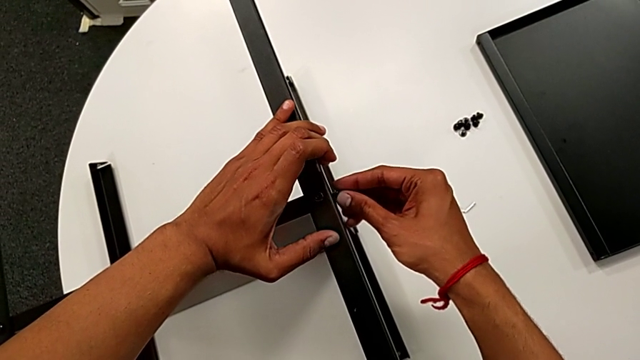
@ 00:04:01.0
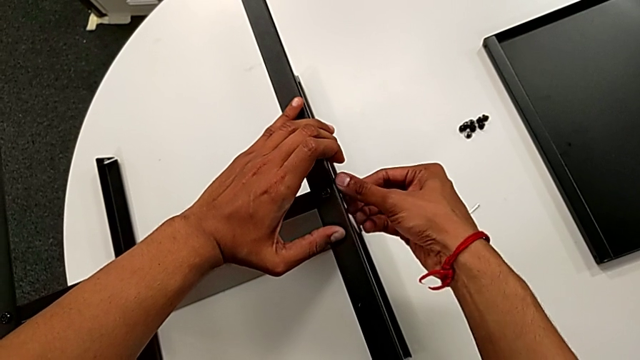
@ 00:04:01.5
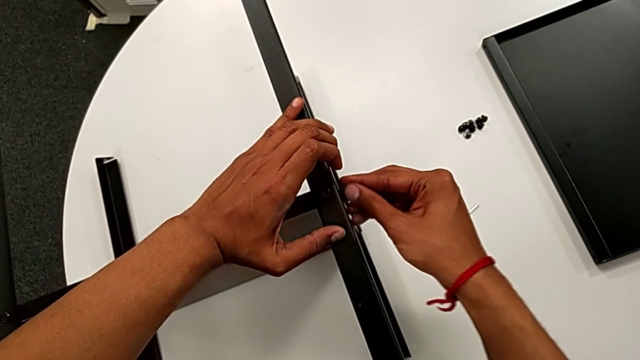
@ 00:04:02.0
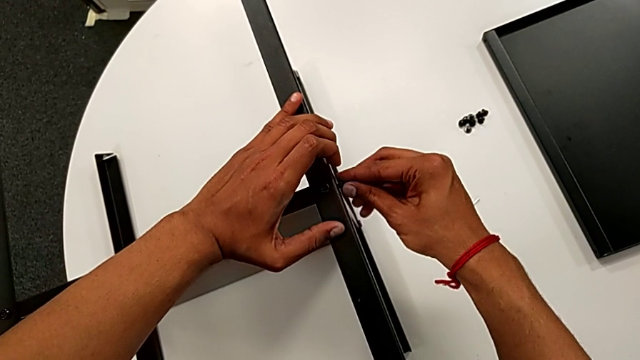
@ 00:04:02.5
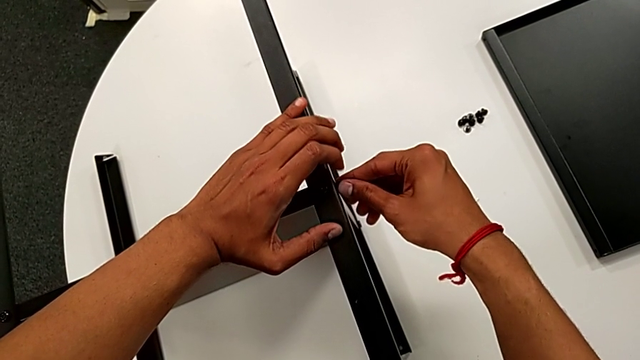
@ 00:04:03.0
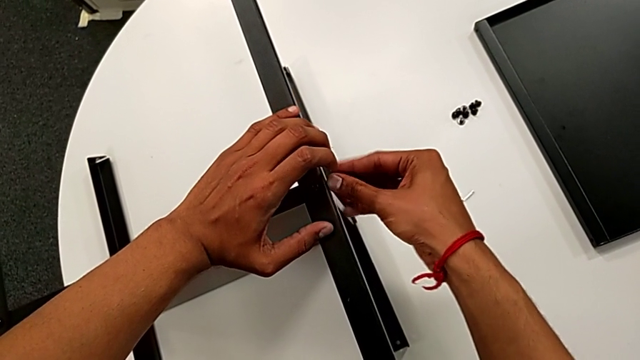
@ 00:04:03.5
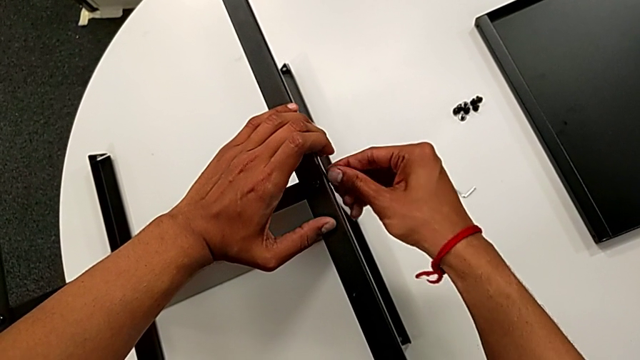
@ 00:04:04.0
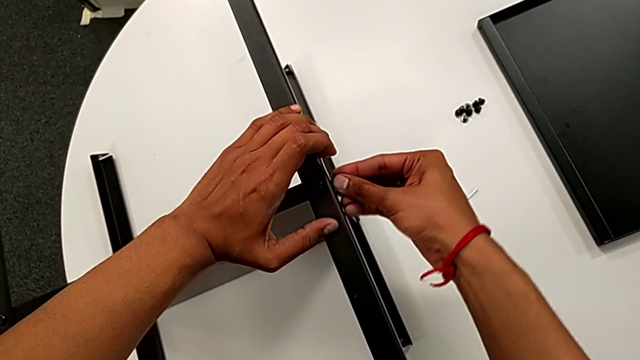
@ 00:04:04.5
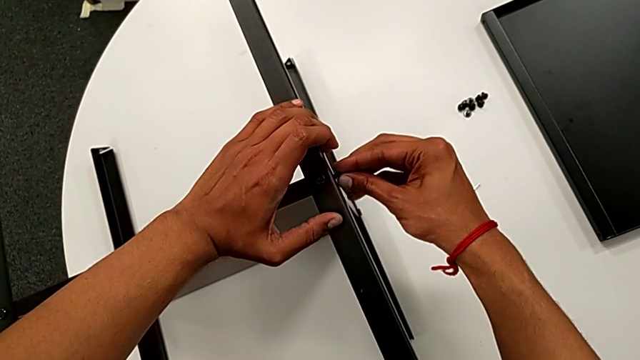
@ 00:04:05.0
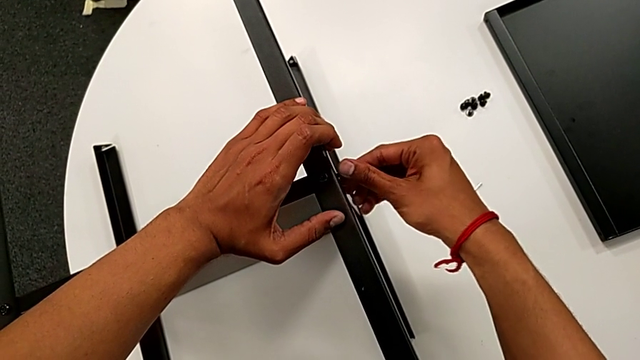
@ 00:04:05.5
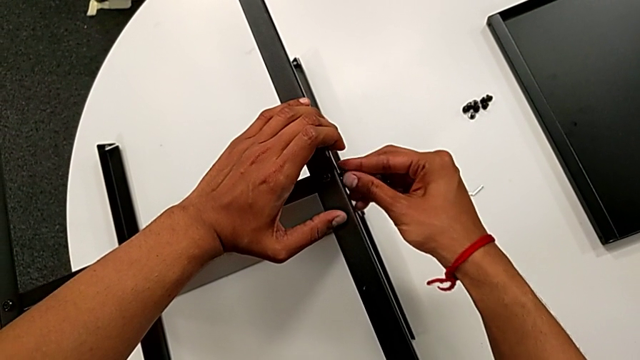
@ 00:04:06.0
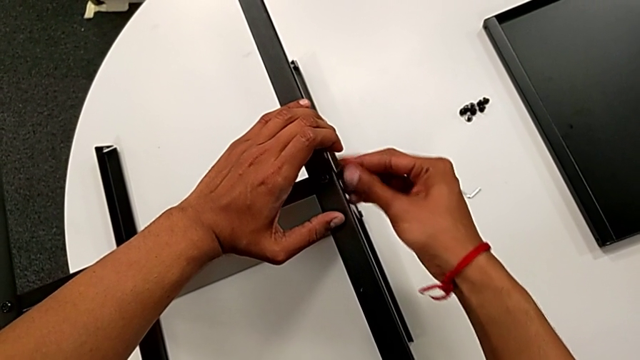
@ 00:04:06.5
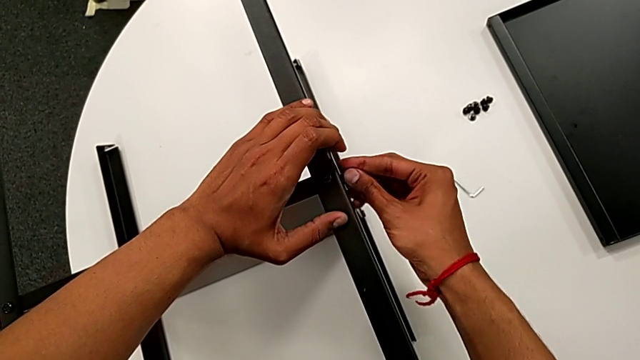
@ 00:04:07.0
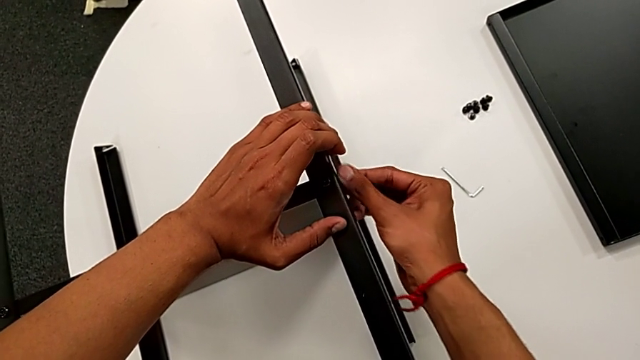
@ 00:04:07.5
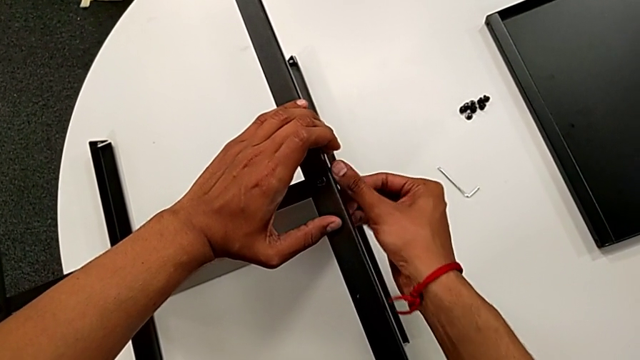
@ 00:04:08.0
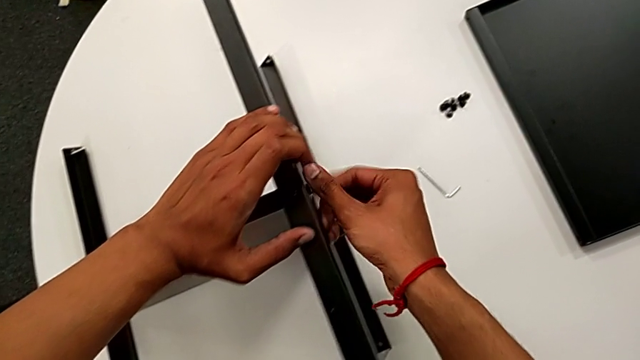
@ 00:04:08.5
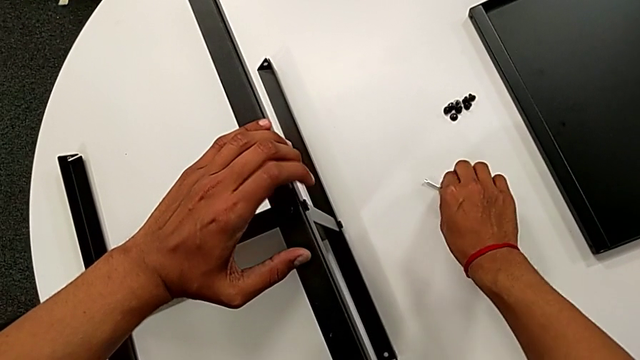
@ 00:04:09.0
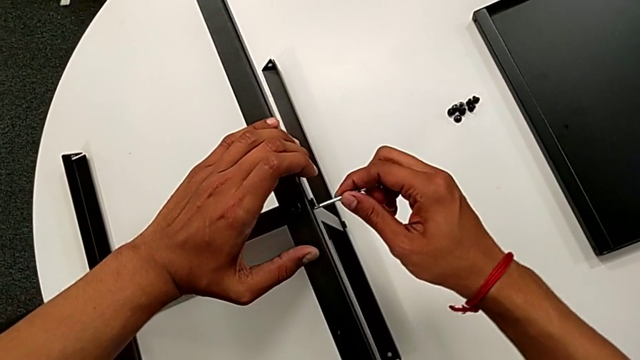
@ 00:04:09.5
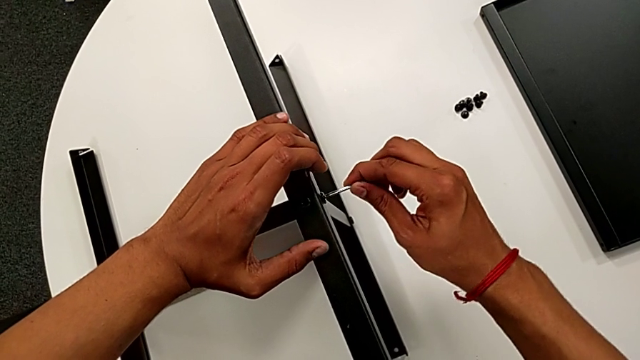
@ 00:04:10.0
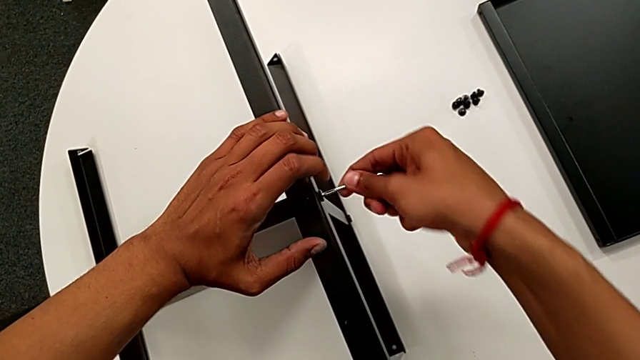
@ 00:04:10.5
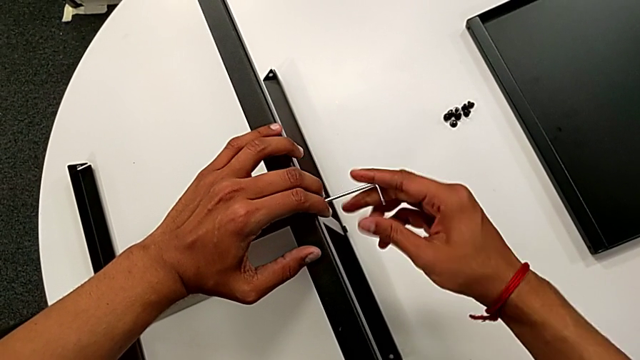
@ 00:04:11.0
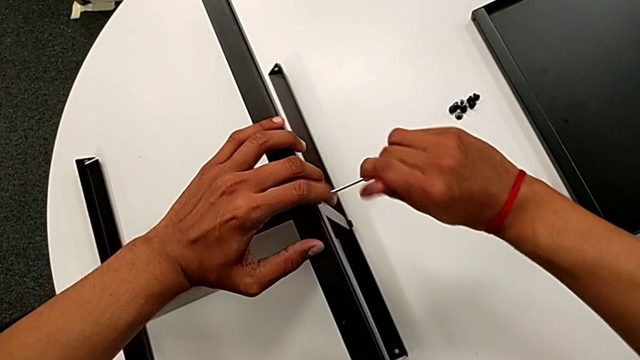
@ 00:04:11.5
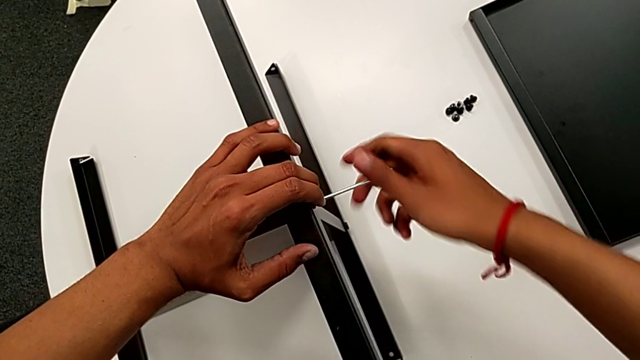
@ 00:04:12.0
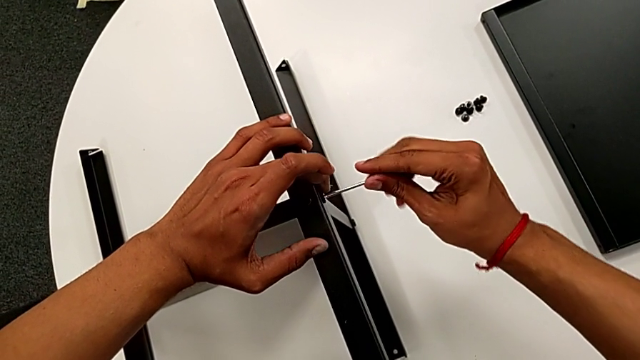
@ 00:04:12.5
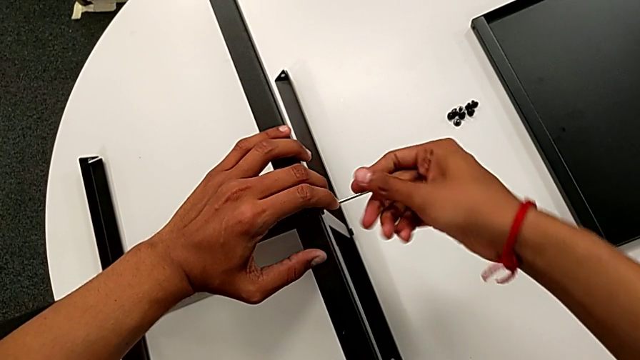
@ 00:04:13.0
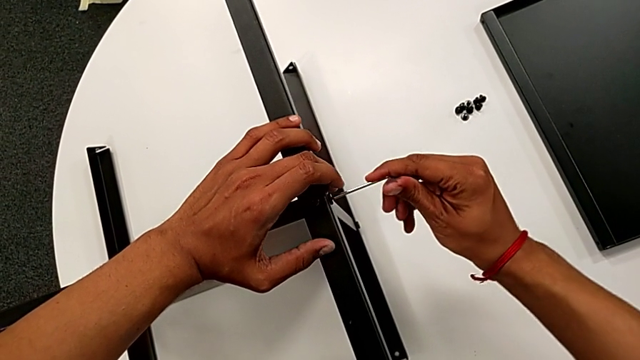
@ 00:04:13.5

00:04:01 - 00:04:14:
The camera wearer is attaching the fourth leg to the middle shelf. They keep screwing the hex socket head, grab the Allen wrench, insert it and screw the hex socket head.

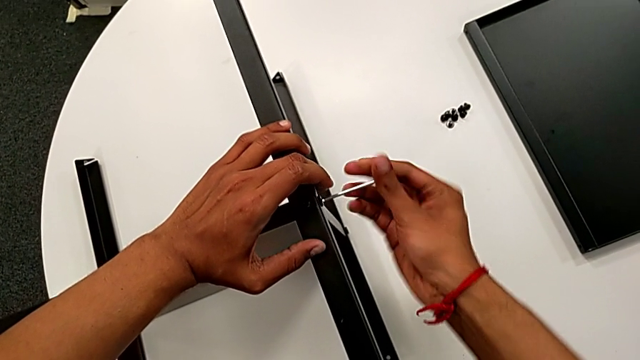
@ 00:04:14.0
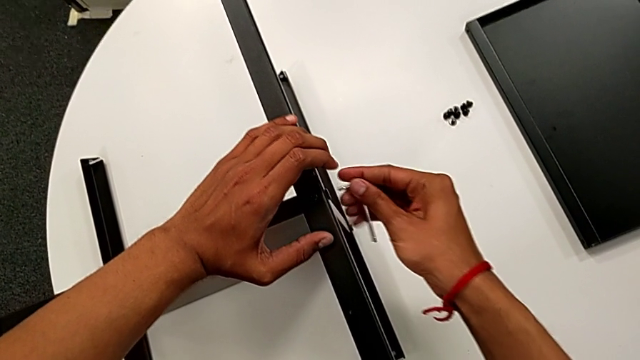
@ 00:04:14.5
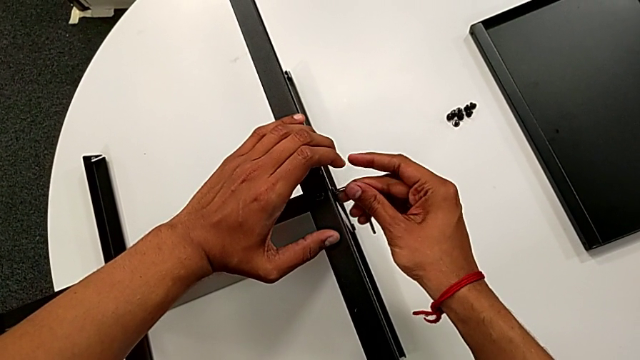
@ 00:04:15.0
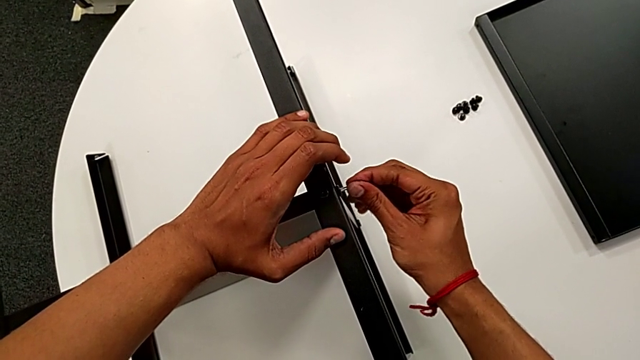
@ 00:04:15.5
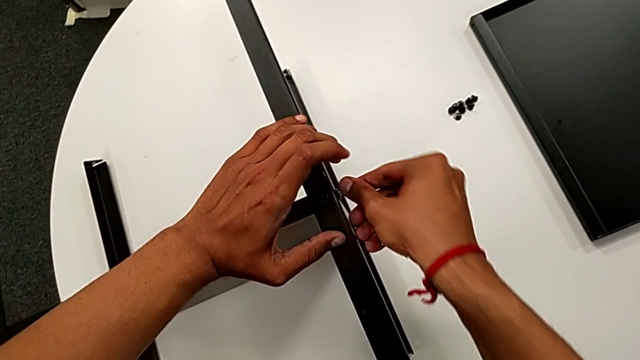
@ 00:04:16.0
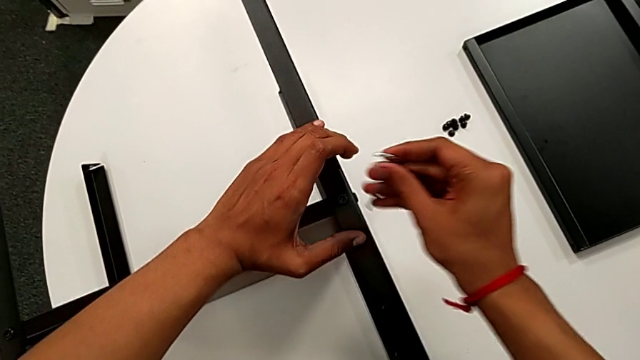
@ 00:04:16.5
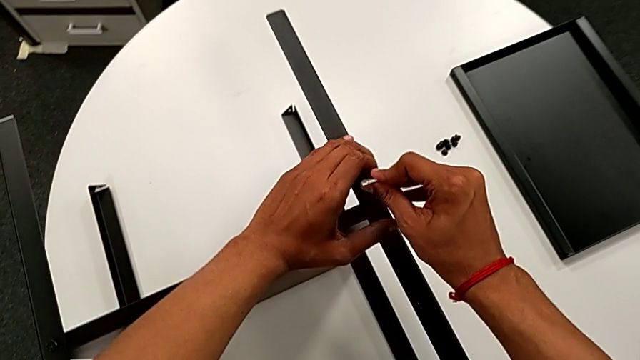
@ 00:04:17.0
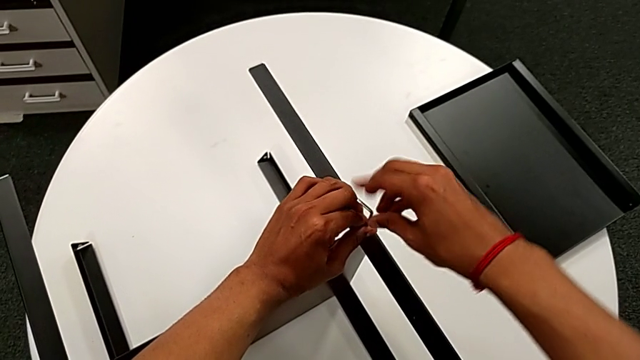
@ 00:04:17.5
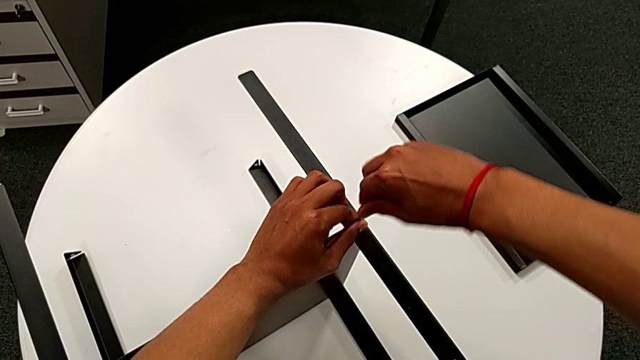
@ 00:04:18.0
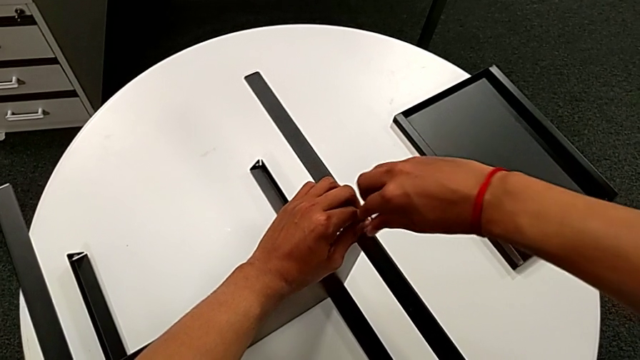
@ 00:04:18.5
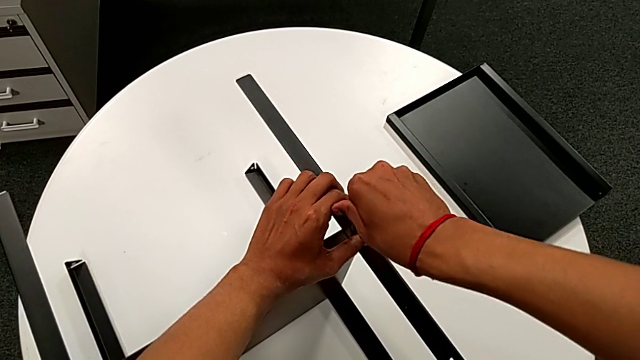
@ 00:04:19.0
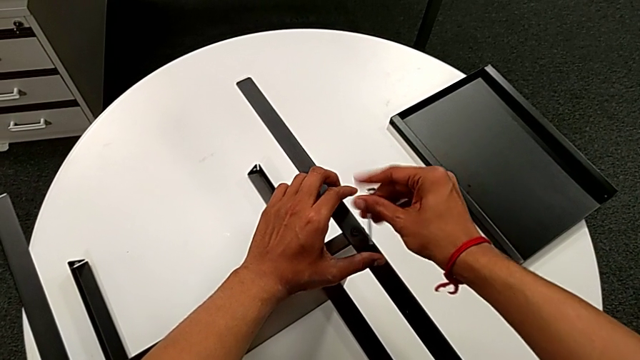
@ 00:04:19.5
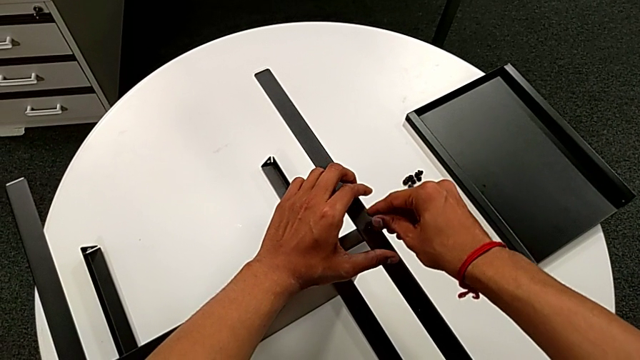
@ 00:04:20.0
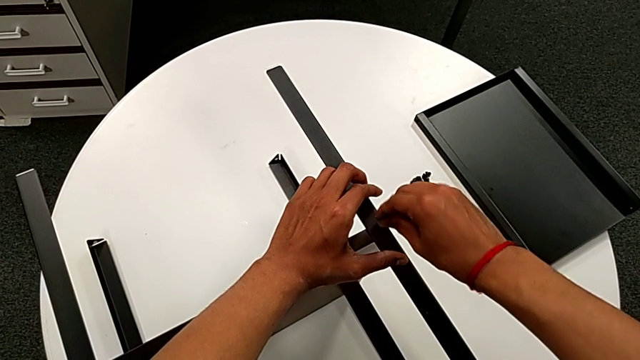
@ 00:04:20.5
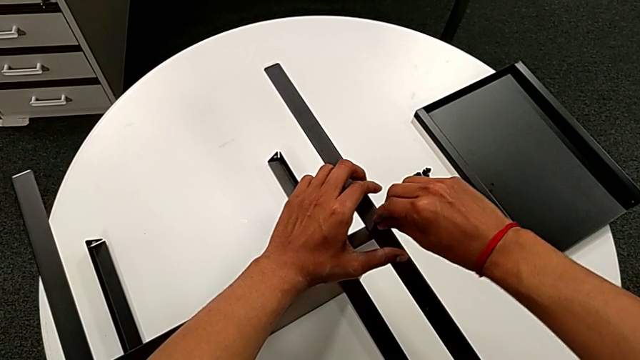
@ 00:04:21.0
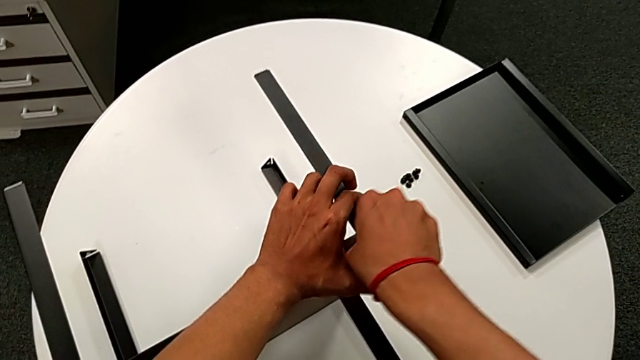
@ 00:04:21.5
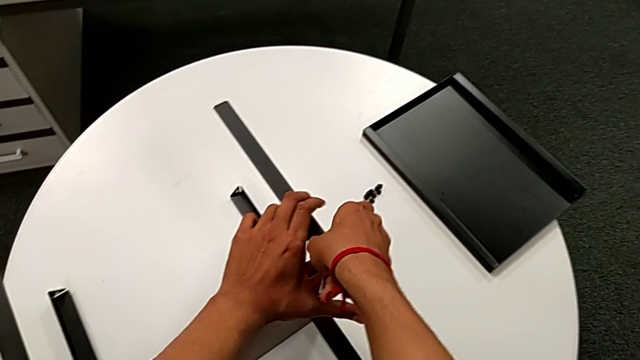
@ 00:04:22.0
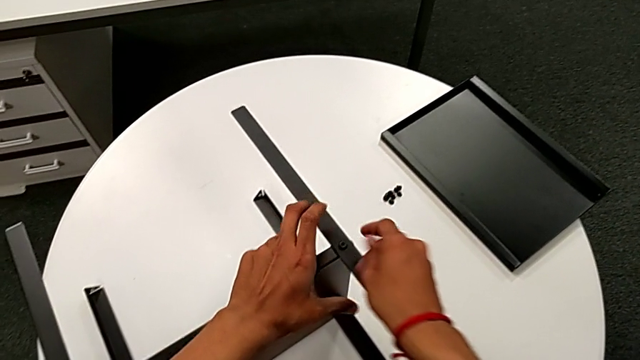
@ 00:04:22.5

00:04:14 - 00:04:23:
The camera wearer is attaching the fourth leg to the middle shelf. They withdraw the Allen wrench, rotate it, insert it, screw the hex socket head, withdraw the Allen wrench, insert it, screw the hex socket head, rotate the Allen wrench, insert it, screw the hex socket head and withdraw the Allen wrench.
